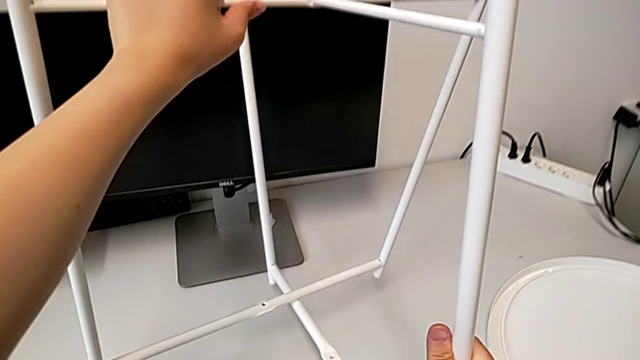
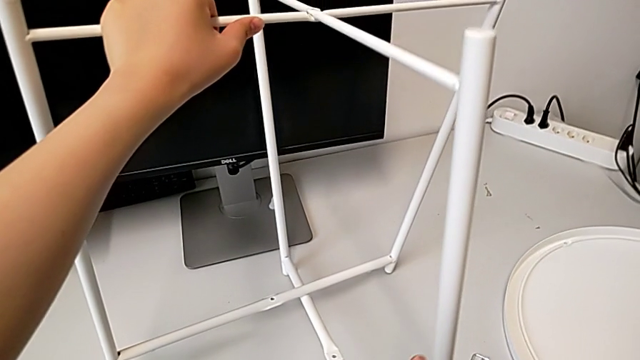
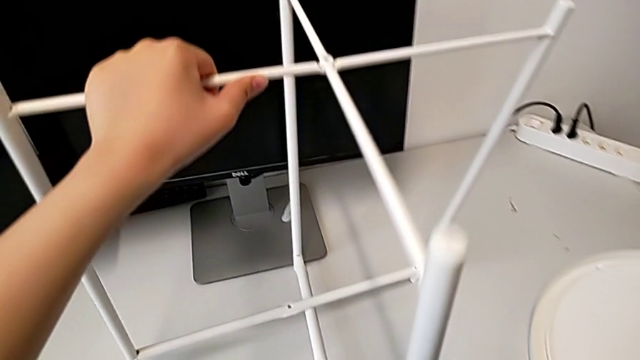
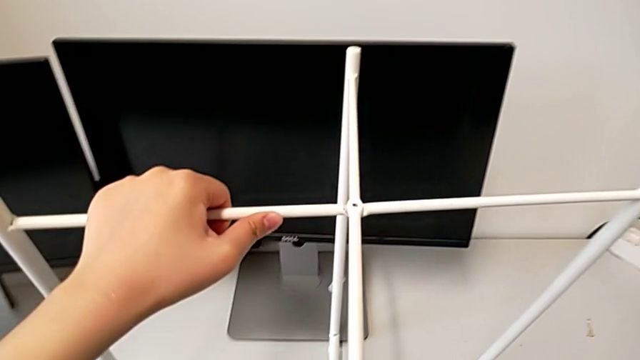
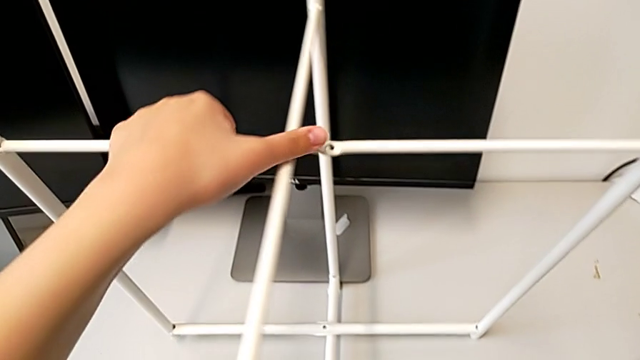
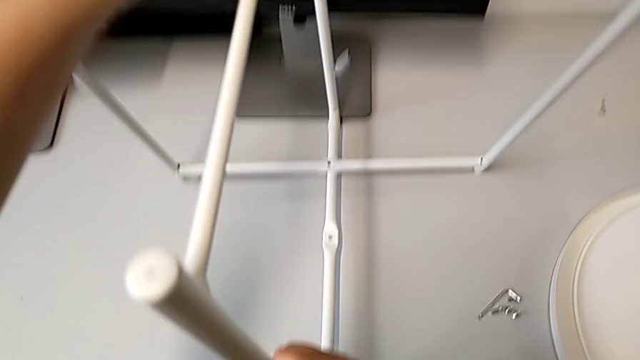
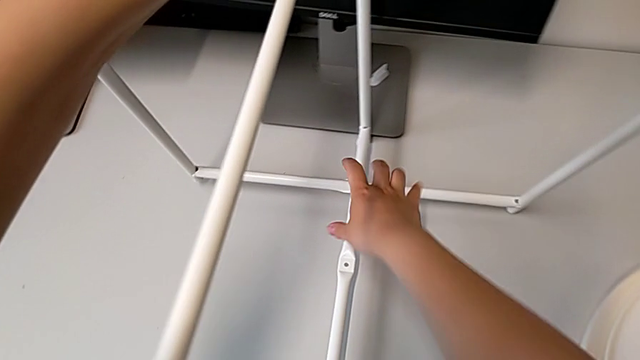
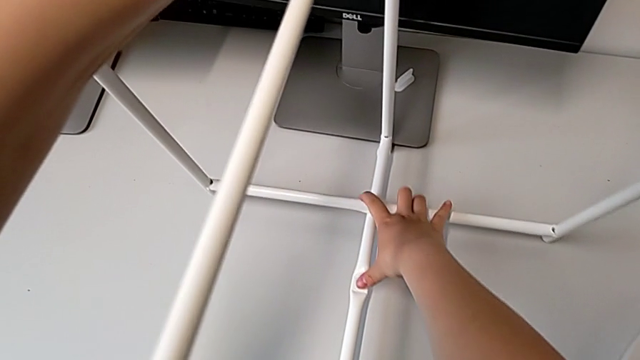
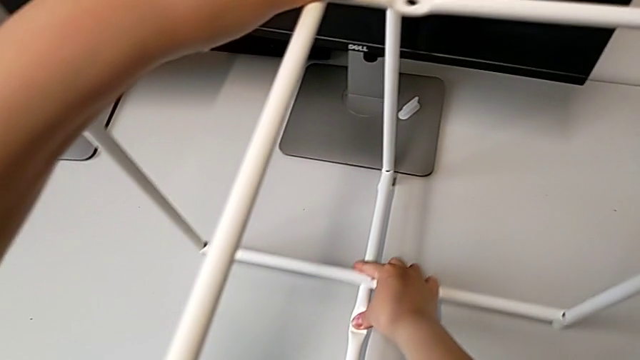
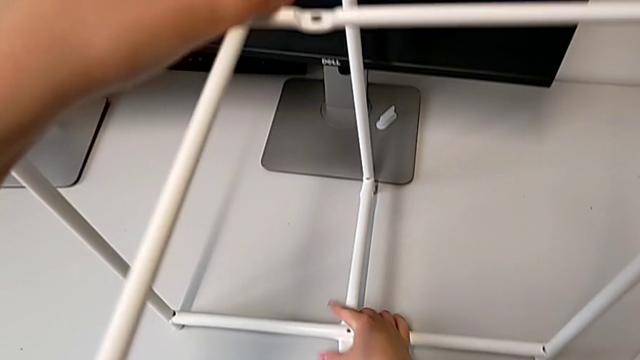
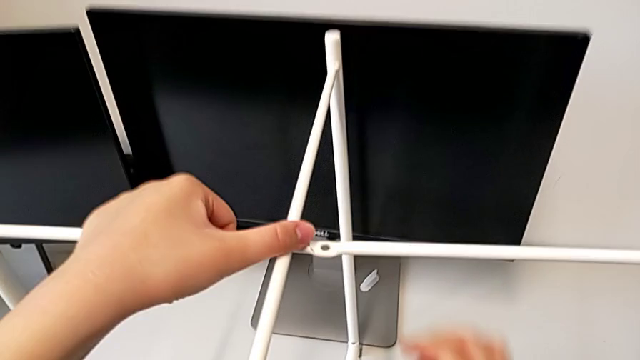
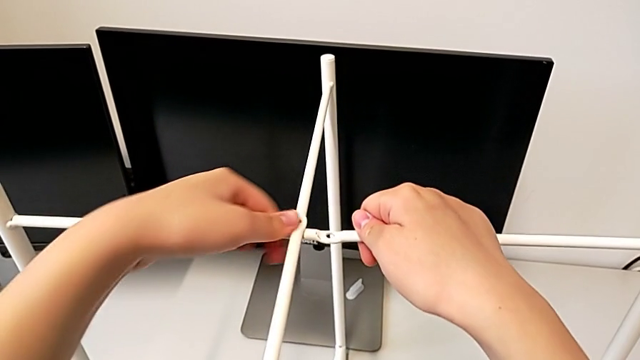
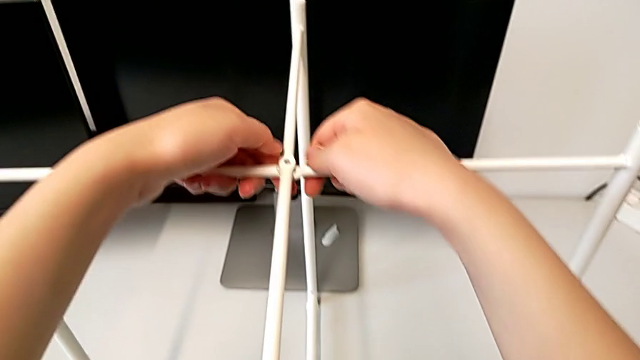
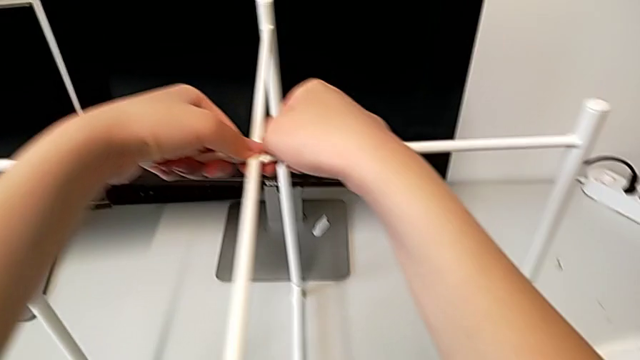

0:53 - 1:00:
The camera wearer is assembling the base. They keep wrongly aligning the leg.

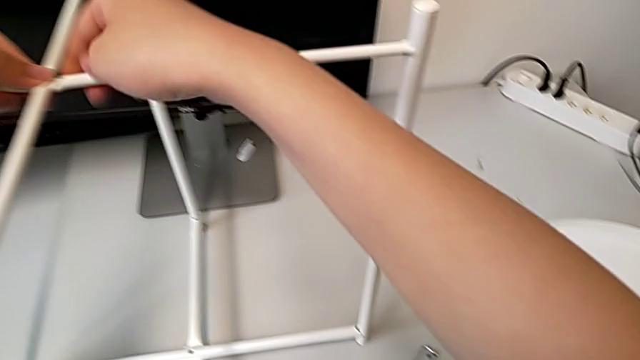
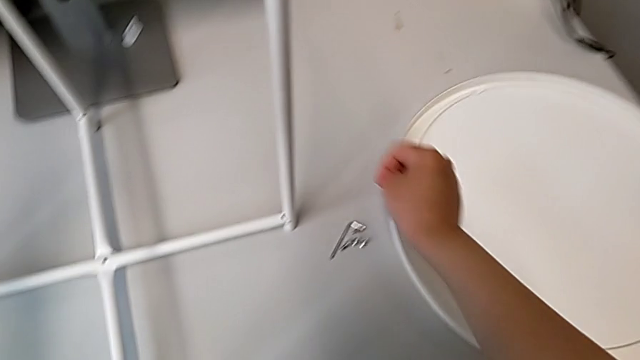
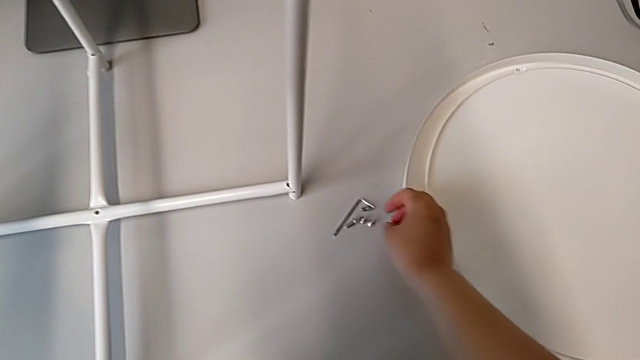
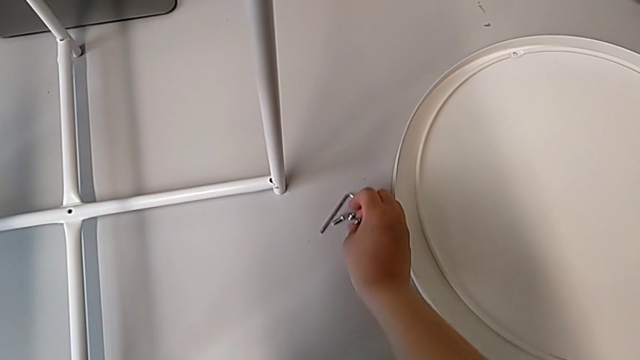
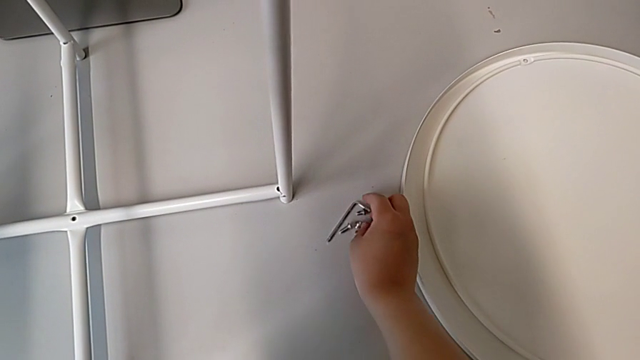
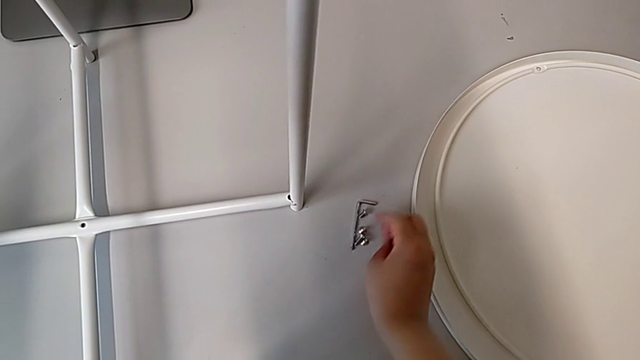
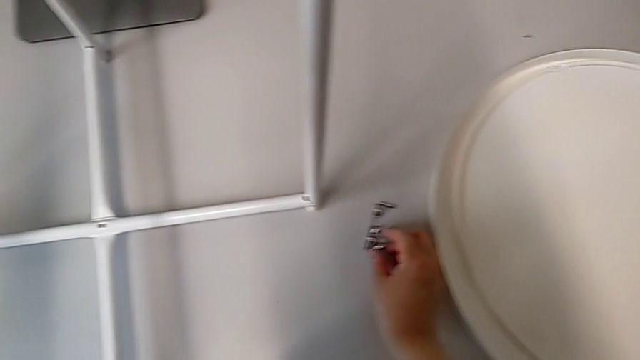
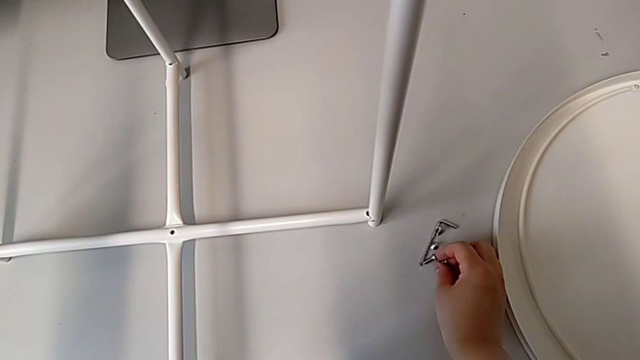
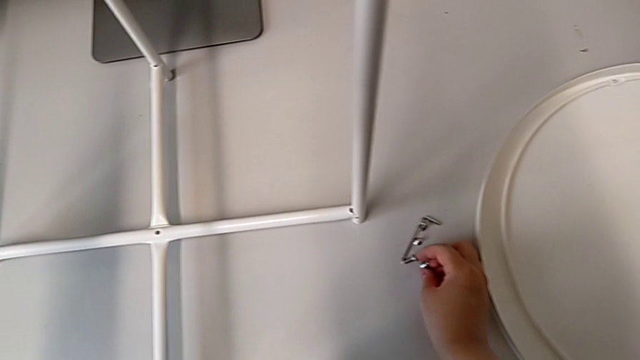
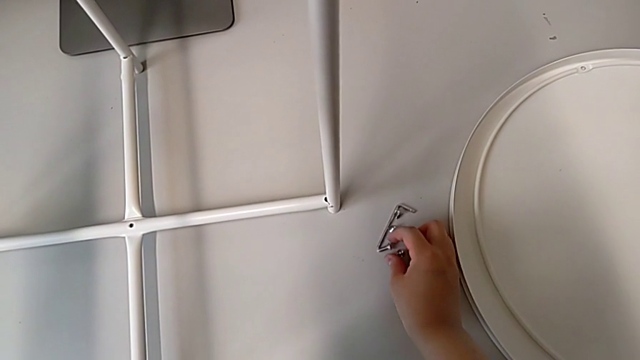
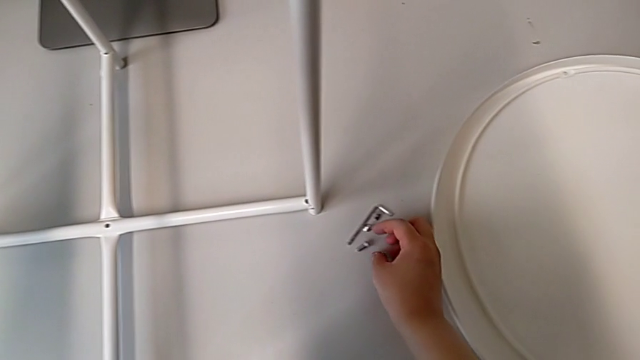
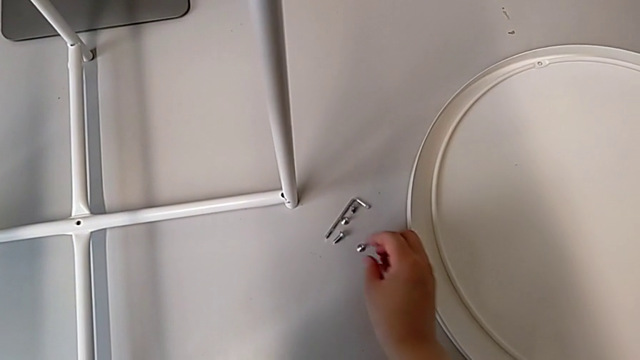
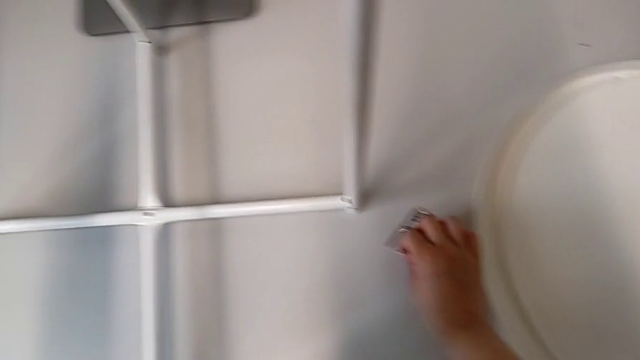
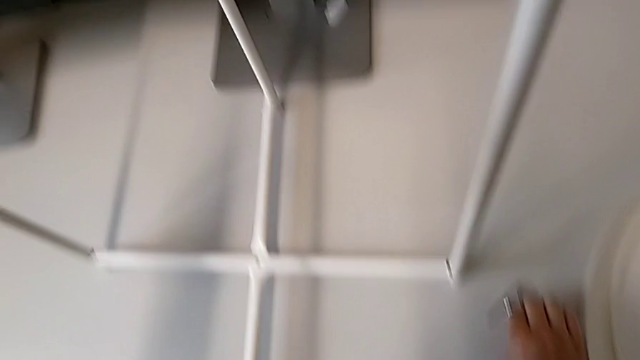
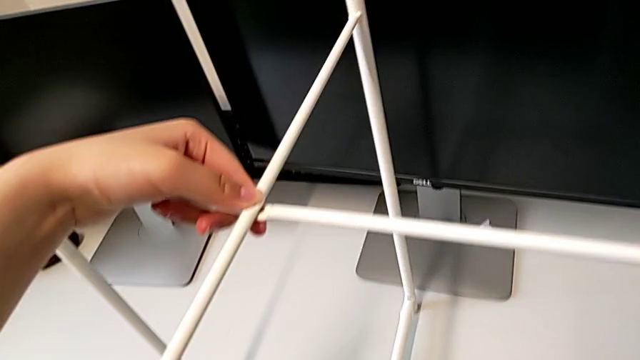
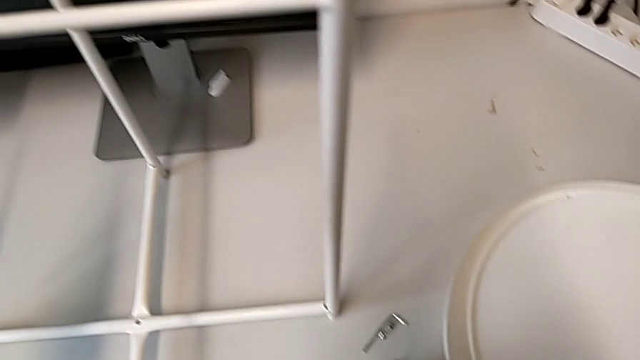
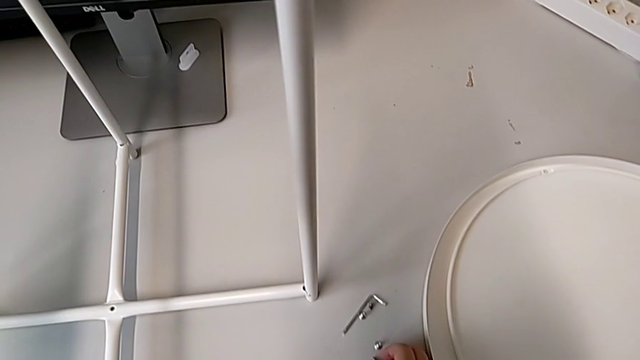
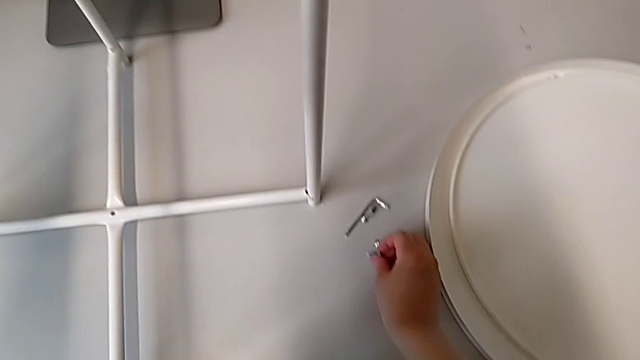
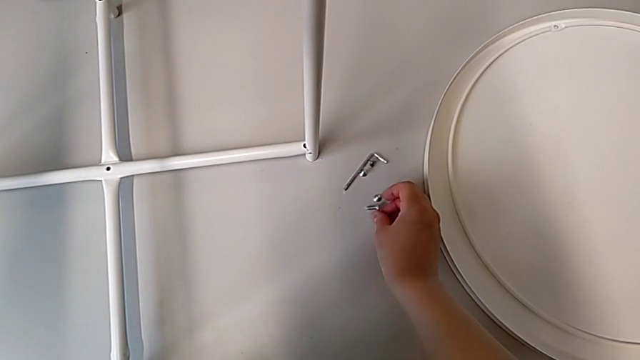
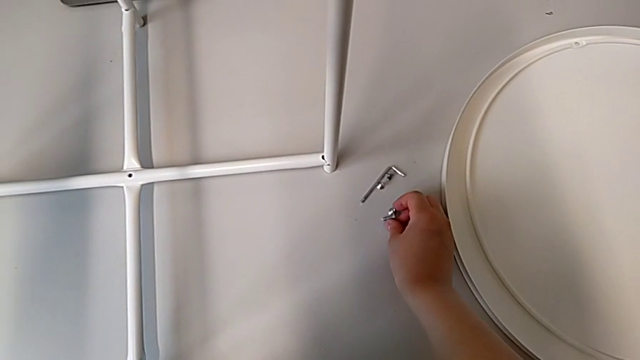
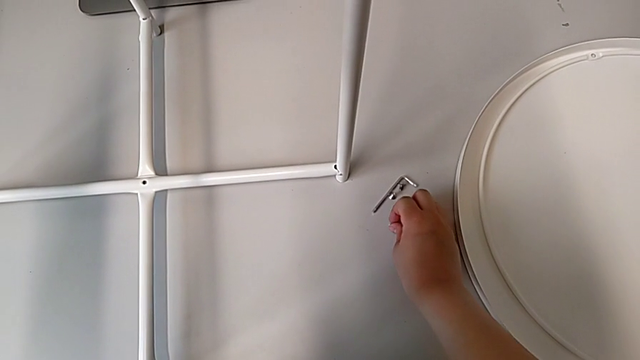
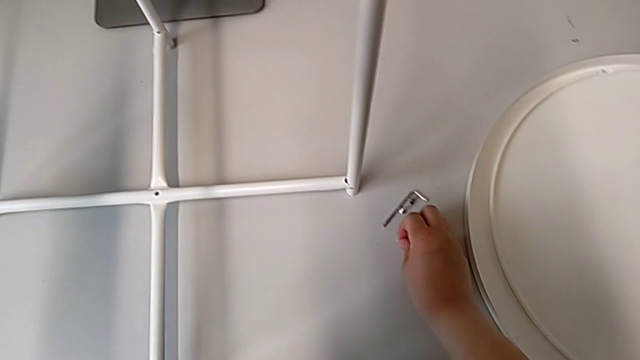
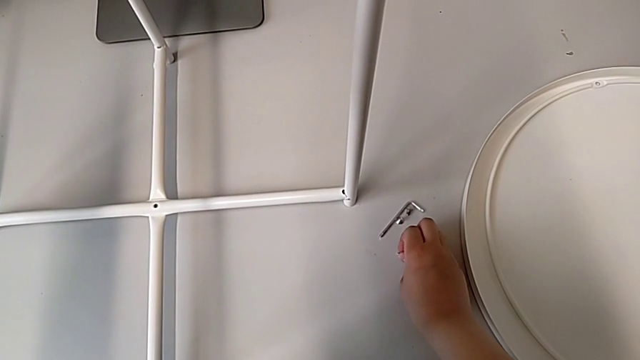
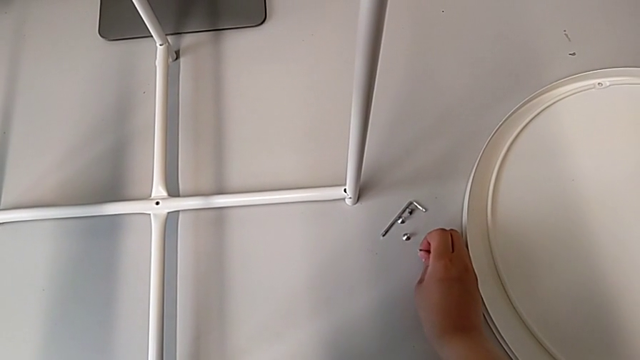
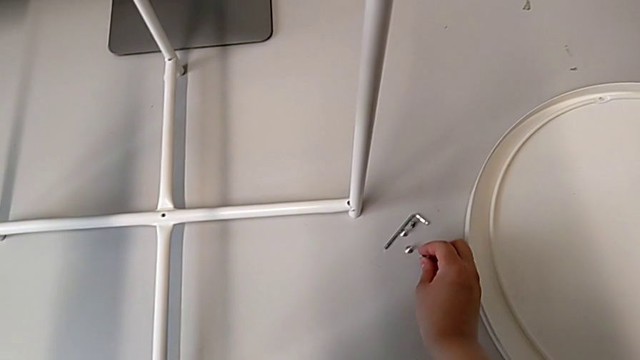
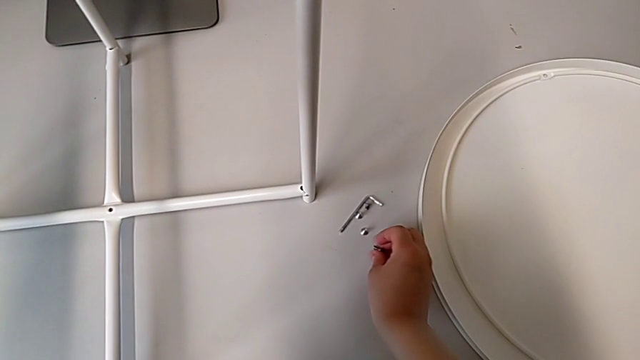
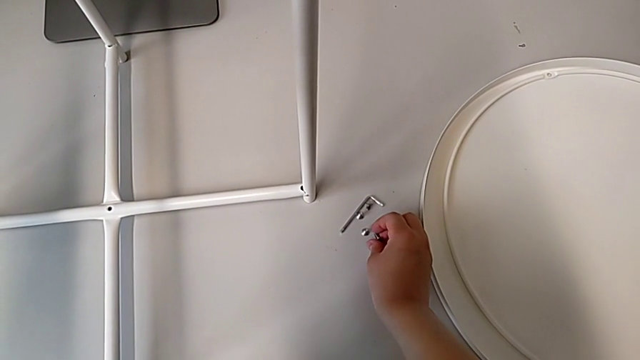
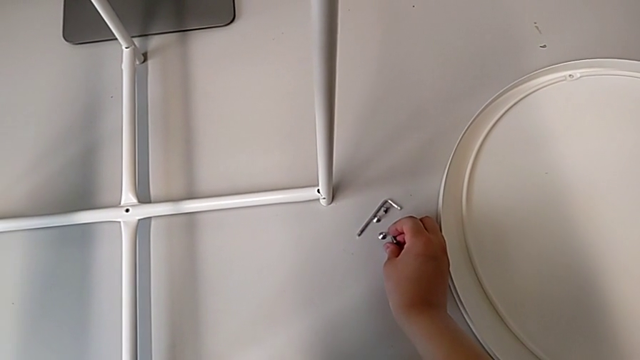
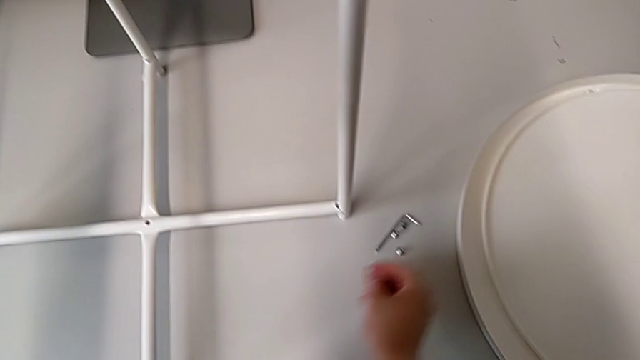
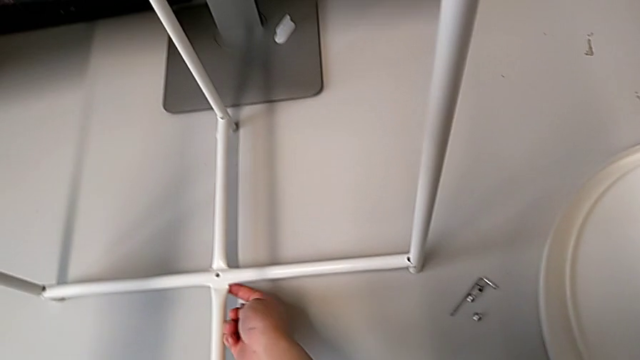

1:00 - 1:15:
The camera wearer is screwing the top hex socket head from the base. They approach the hex socket head, inspect it, grab it and hold it. They grab the leg.
